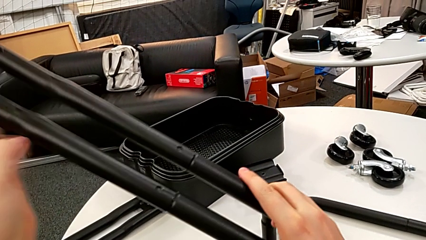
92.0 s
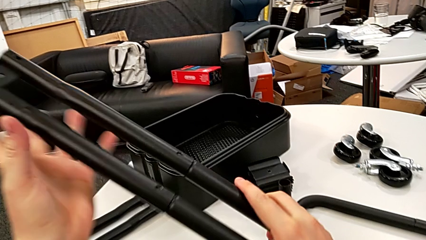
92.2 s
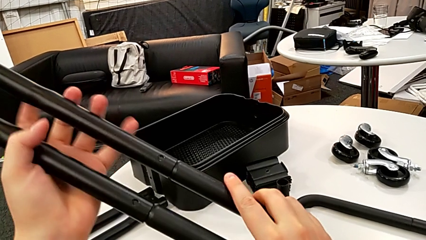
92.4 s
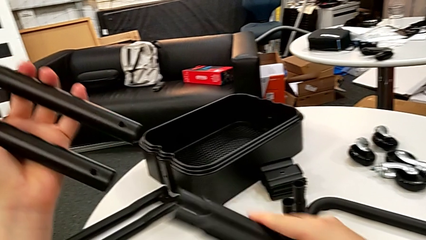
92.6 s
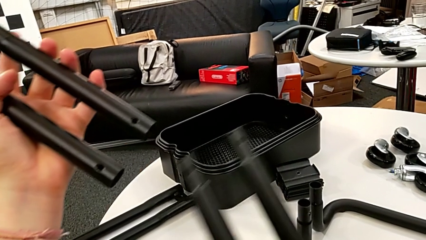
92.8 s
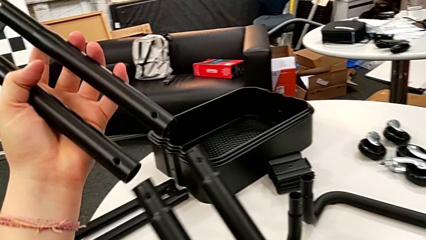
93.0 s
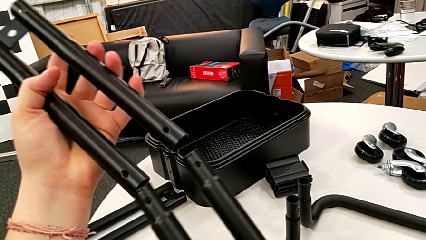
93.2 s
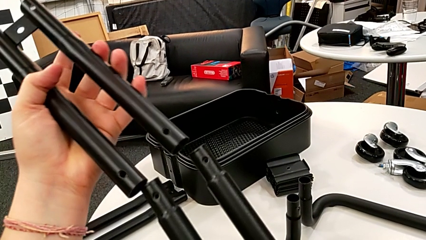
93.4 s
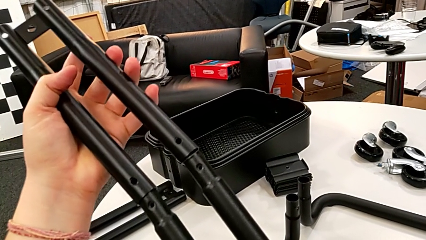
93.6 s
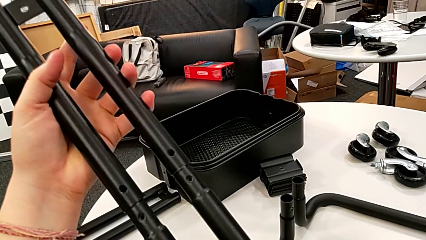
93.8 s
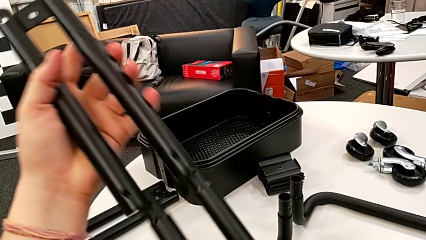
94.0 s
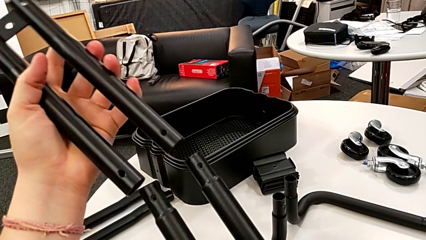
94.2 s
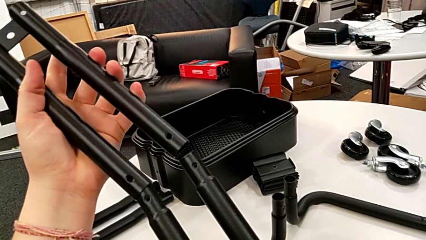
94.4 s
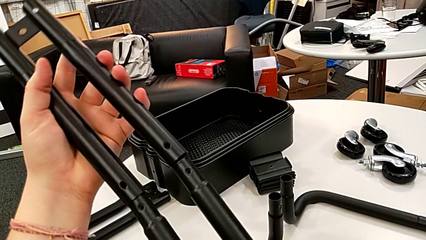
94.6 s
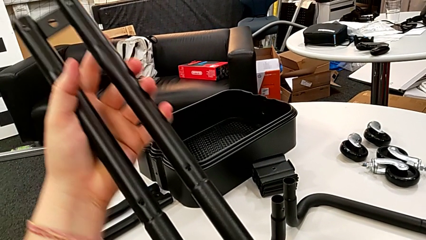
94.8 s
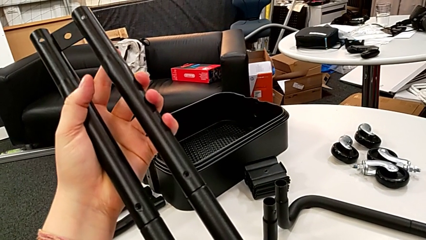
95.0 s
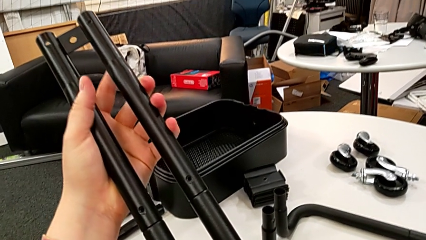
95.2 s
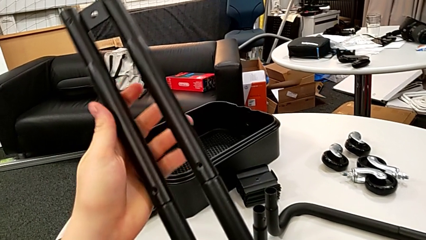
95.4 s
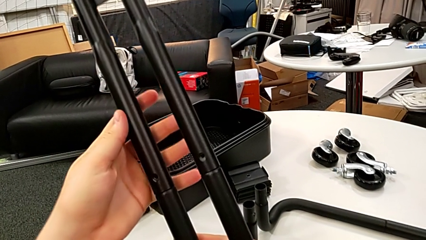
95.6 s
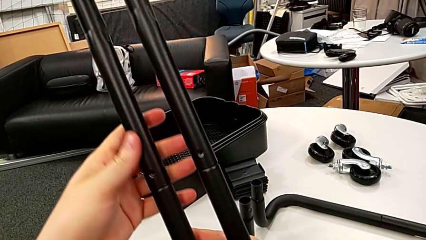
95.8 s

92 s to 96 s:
The camera wearer is mounting the first side bars. They disassemble the black leg and assemble it.

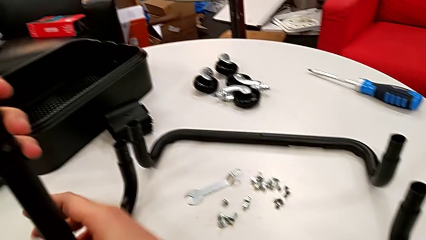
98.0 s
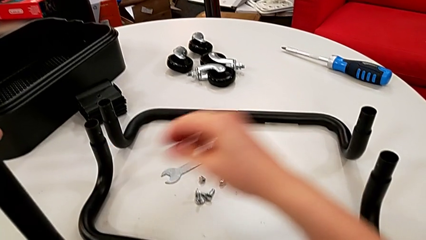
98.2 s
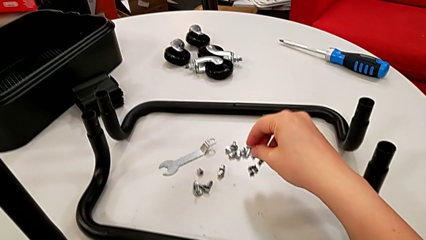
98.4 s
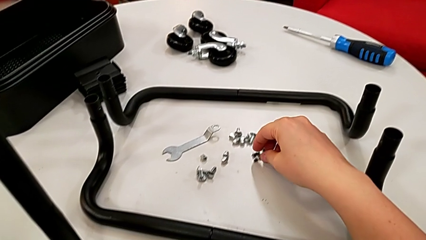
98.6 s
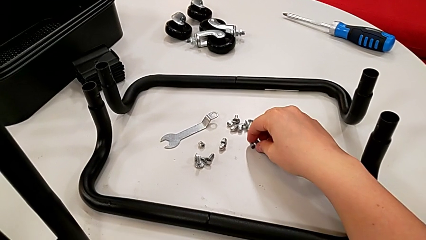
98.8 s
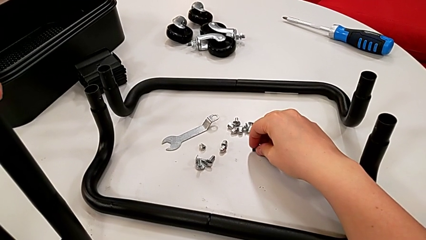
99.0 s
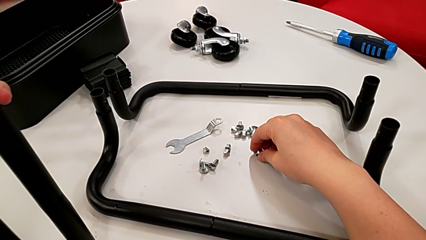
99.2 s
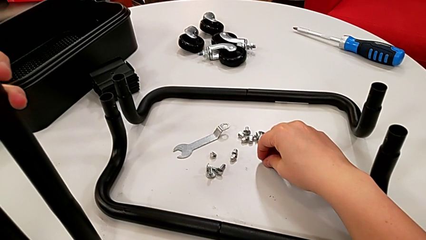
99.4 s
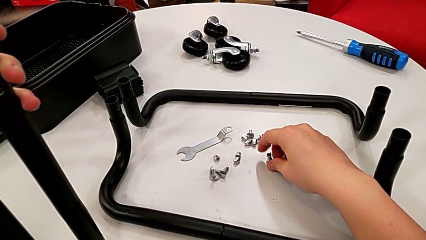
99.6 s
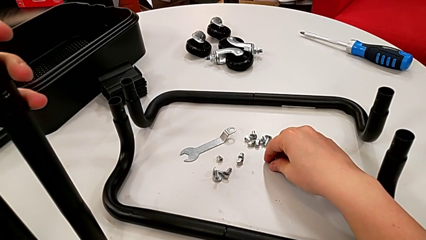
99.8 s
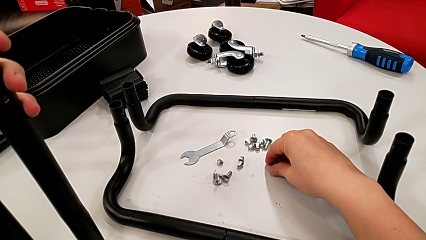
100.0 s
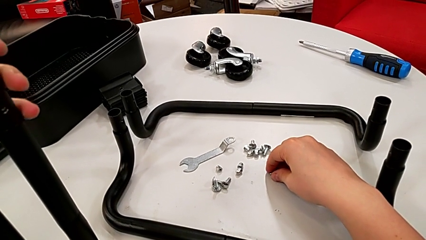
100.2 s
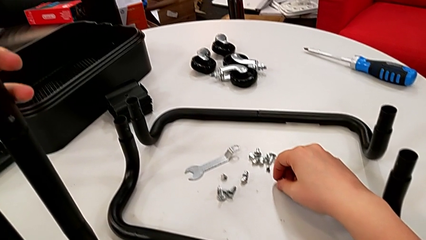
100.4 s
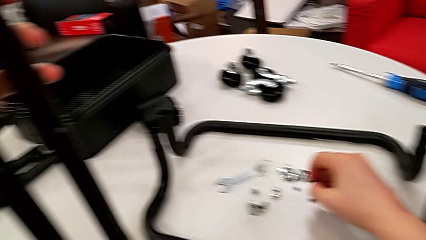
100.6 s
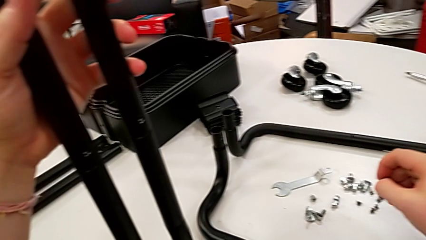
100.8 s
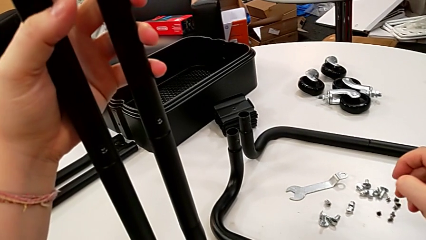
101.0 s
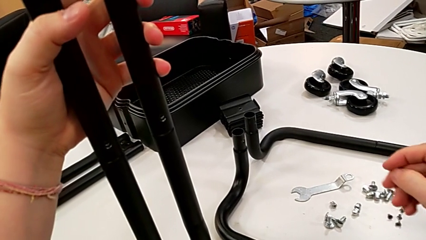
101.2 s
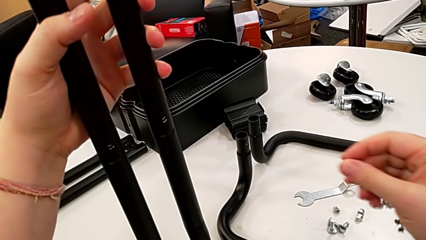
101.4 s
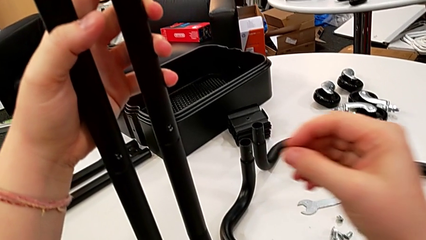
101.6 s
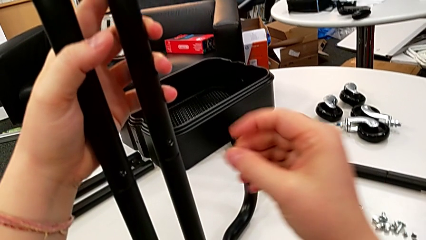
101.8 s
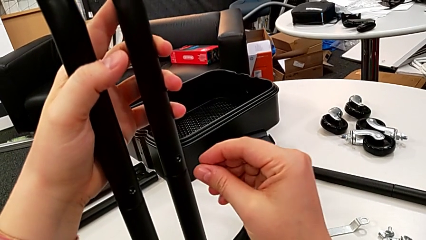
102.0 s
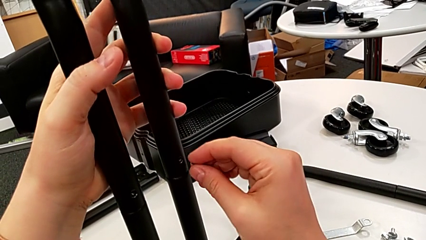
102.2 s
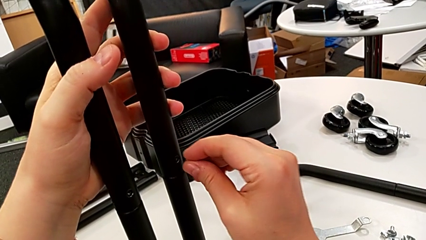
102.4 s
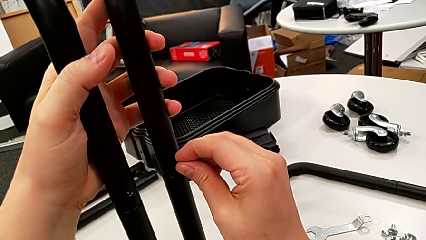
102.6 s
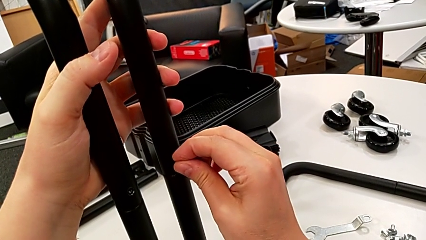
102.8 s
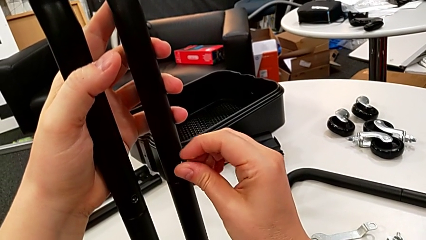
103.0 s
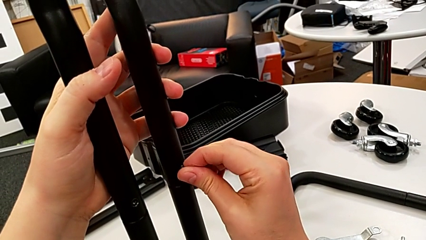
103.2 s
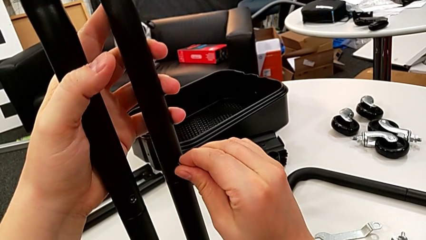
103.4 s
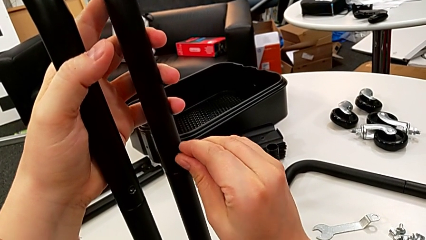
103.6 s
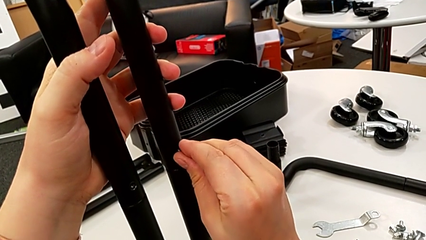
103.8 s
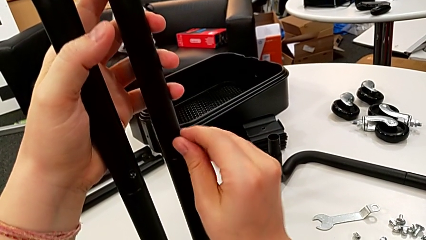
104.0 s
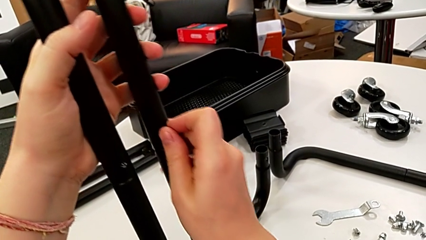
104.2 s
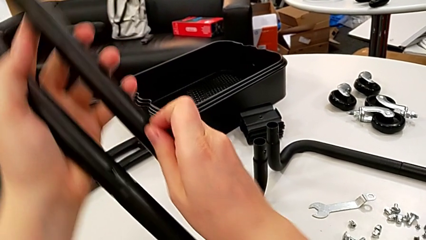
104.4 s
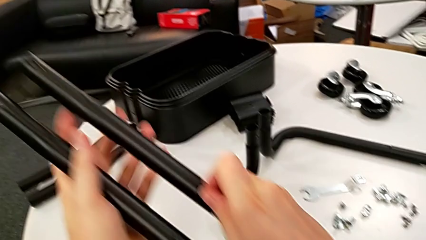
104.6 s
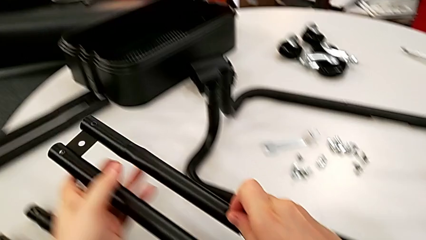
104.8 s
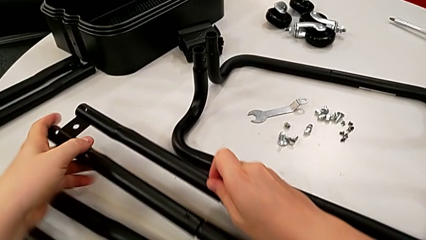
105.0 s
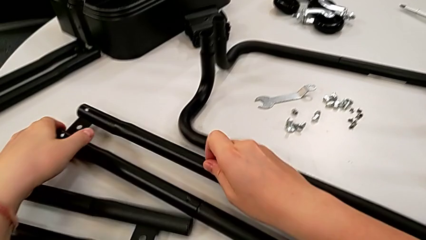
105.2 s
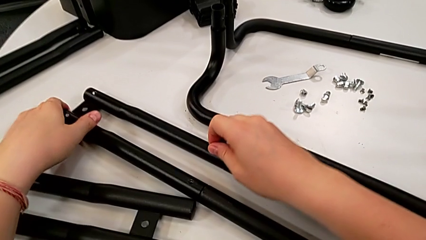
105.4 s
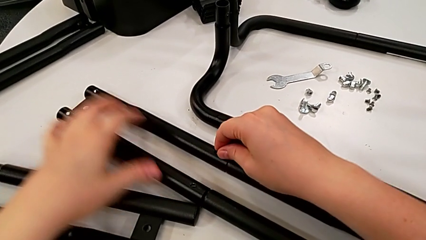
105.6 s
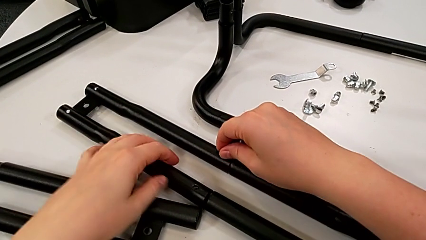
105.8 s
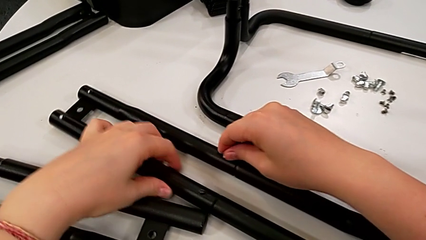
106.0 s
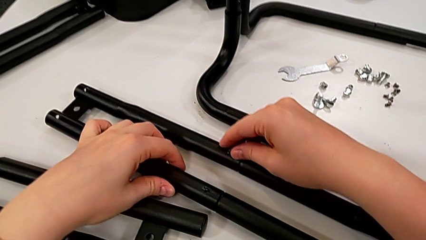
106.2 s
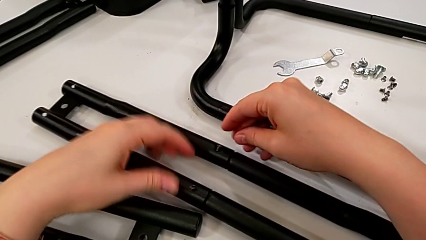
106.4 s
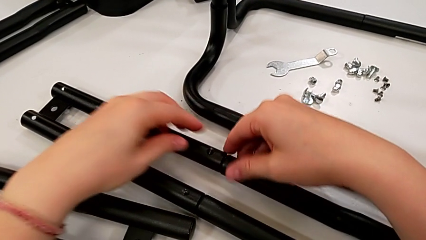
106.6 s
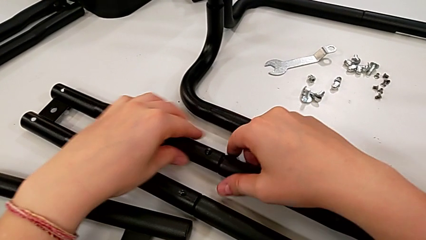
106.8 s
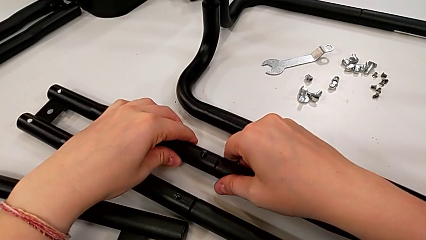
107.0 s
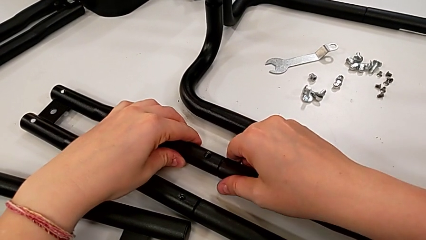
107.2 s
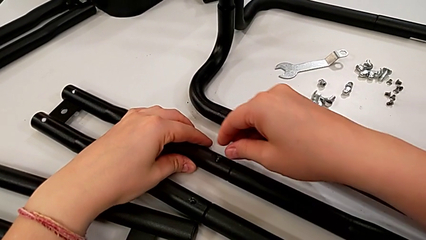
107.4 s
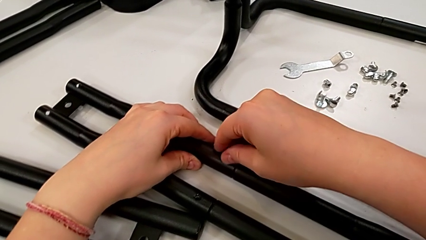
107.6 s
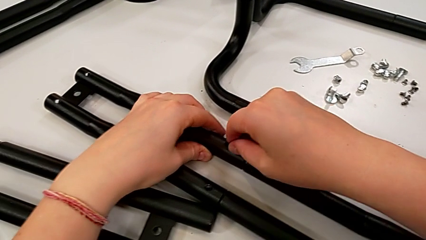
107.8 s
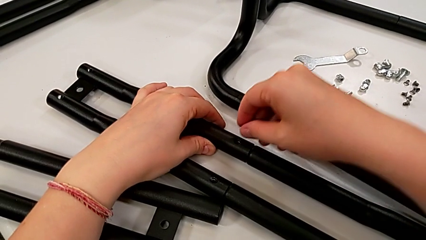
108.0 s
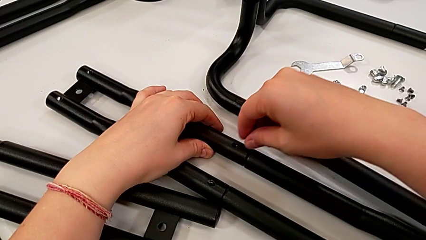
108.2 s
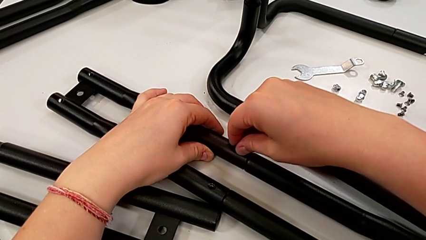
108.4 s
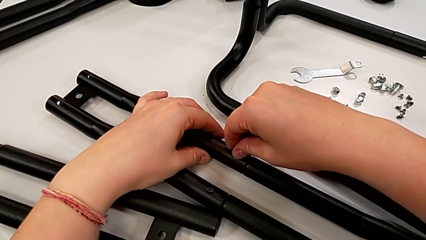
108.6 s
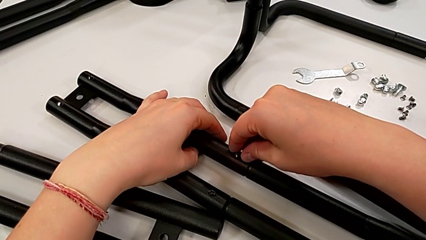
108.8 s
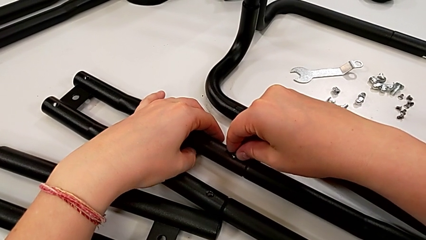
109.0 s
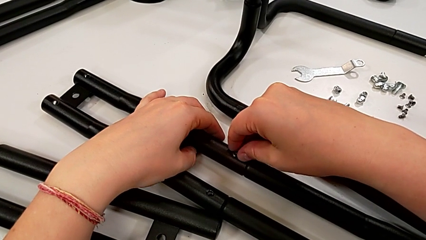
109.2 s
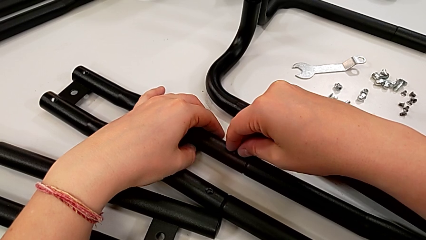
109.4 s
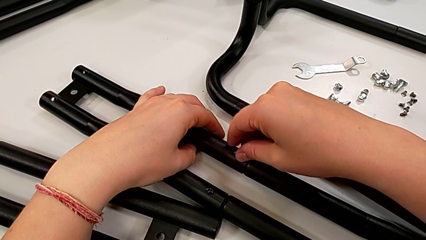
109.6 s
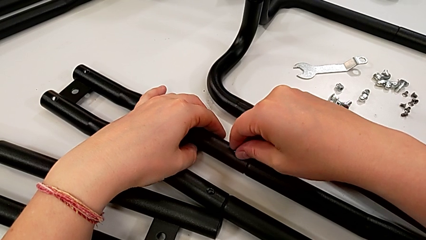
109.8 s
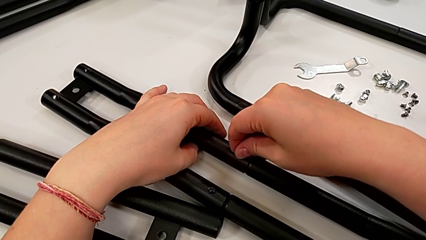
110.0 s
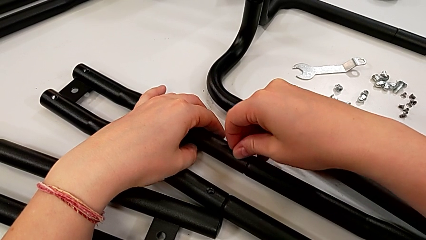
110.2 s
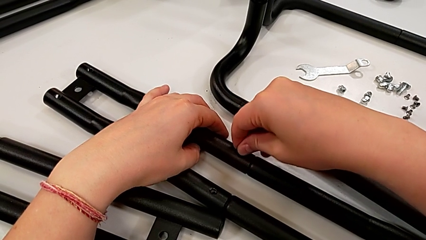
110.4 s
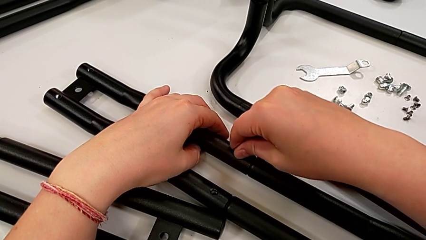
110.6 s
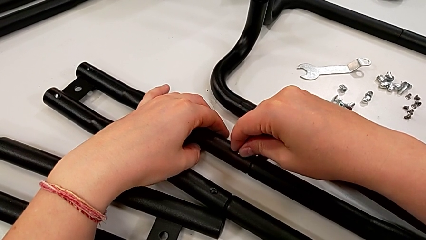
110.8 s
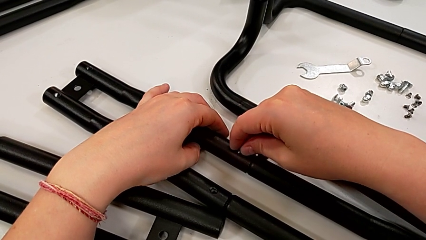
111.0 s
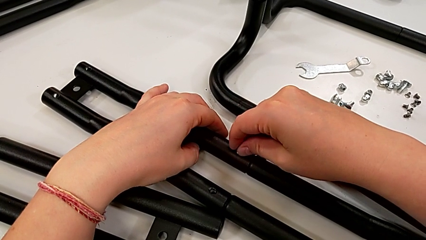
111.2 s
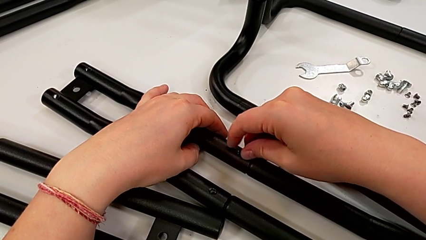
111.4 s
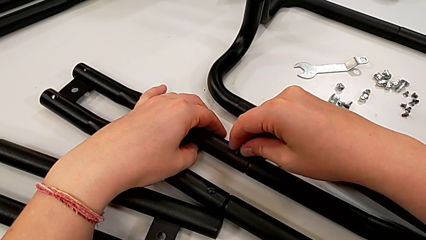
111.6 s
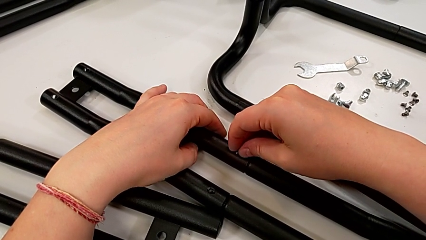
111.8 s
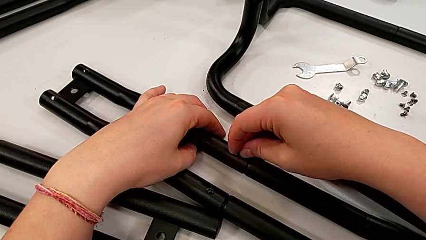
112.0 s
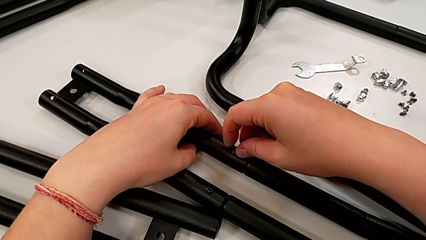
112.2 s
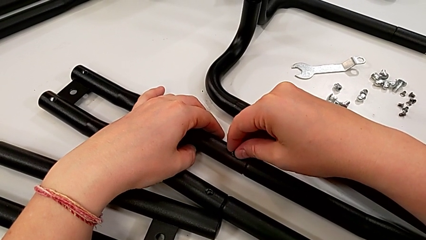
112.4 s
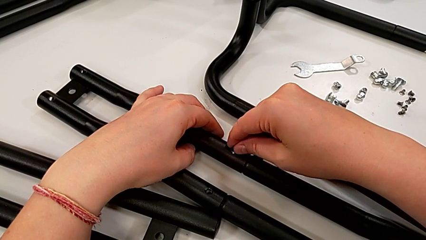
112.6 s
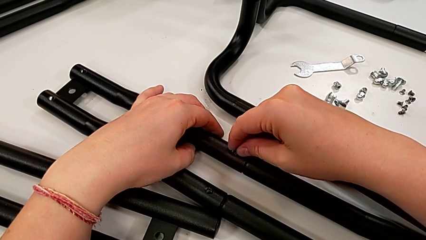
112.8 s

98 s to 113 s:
The camera wearer is screwing the first side bars. They grab the first screw, lift it, insert it, drop the black leg and begin to screw the first screw.
